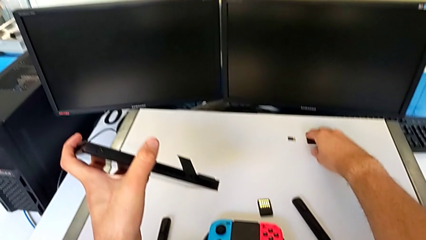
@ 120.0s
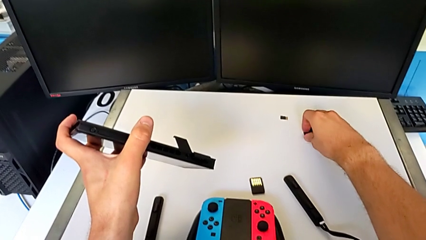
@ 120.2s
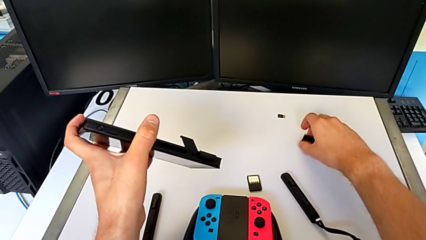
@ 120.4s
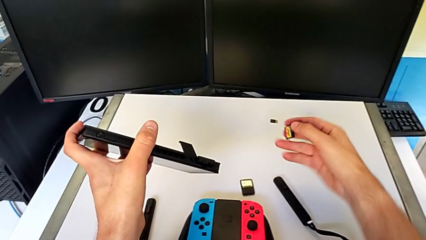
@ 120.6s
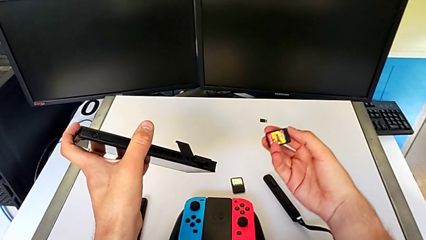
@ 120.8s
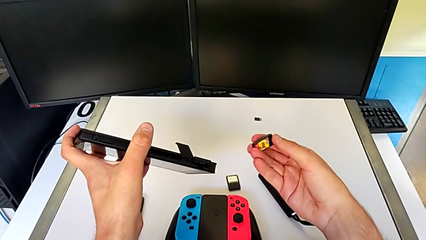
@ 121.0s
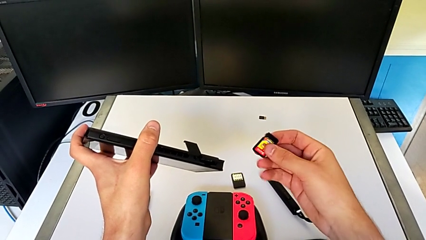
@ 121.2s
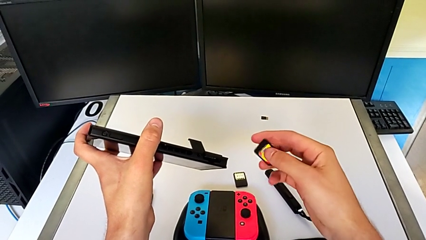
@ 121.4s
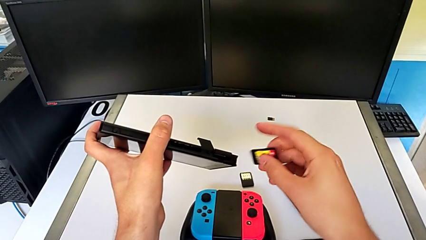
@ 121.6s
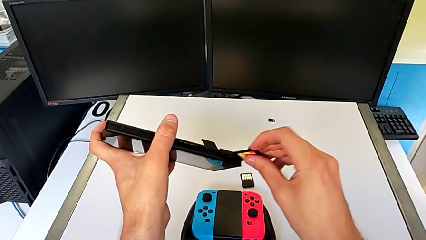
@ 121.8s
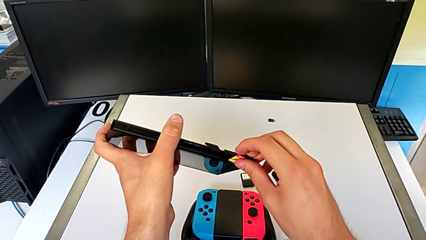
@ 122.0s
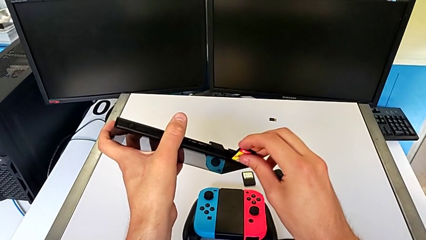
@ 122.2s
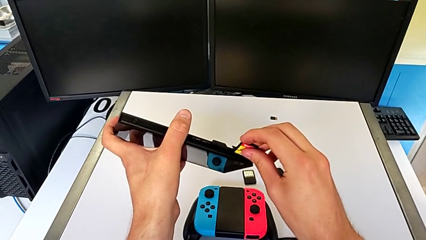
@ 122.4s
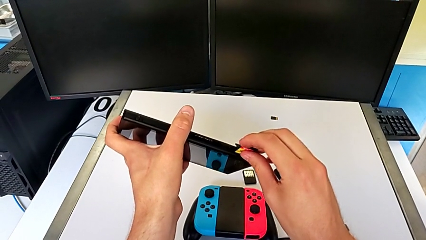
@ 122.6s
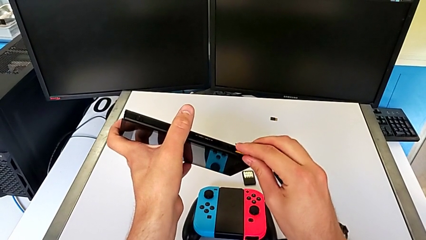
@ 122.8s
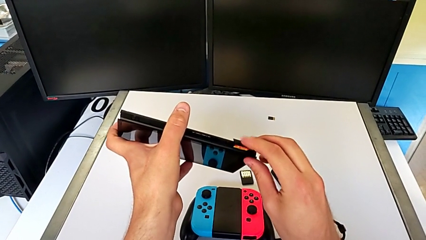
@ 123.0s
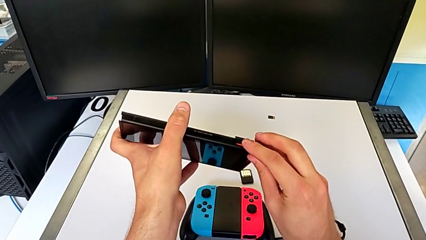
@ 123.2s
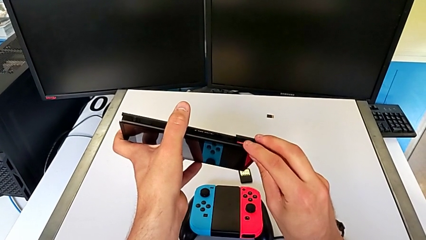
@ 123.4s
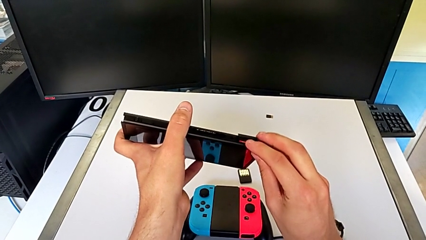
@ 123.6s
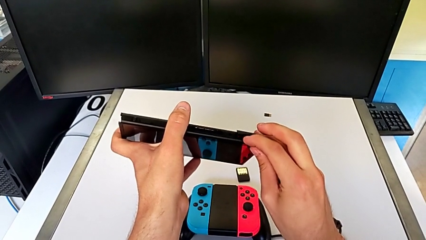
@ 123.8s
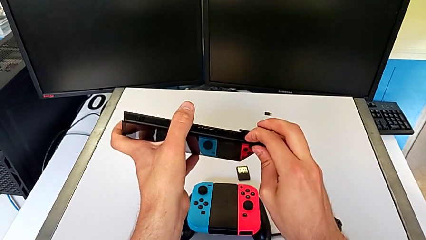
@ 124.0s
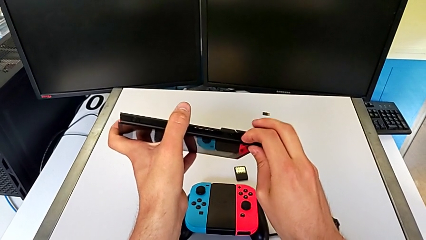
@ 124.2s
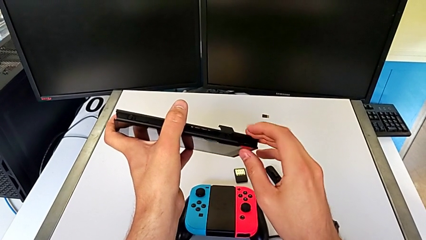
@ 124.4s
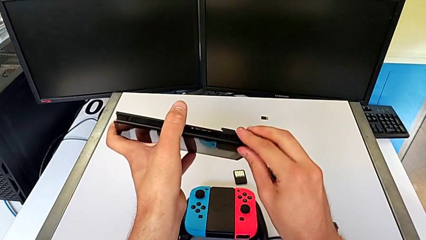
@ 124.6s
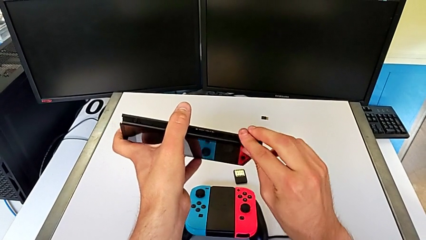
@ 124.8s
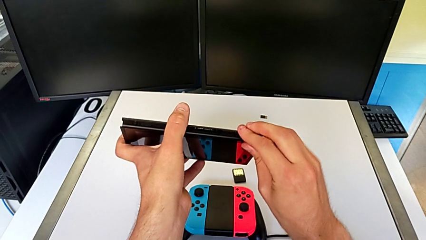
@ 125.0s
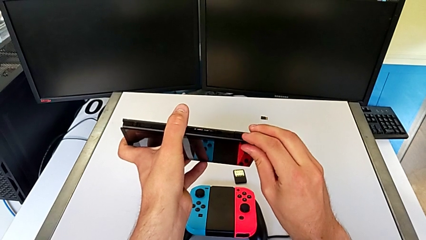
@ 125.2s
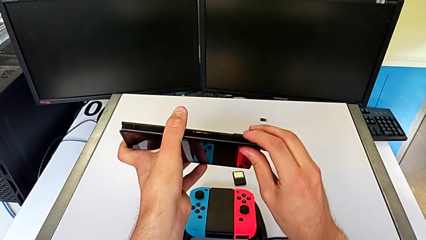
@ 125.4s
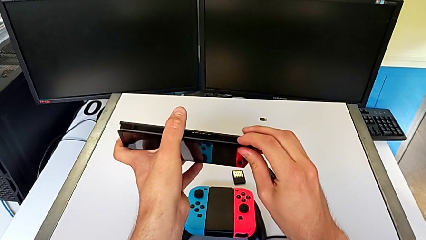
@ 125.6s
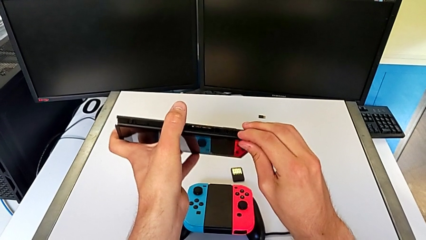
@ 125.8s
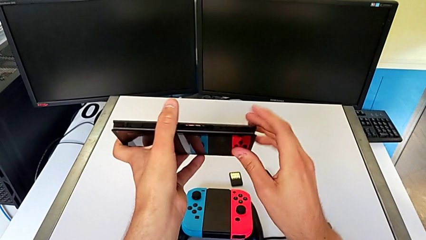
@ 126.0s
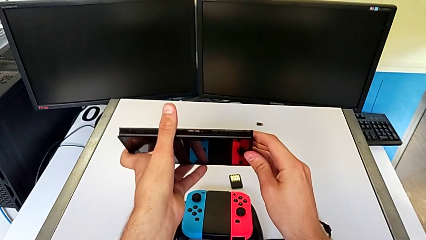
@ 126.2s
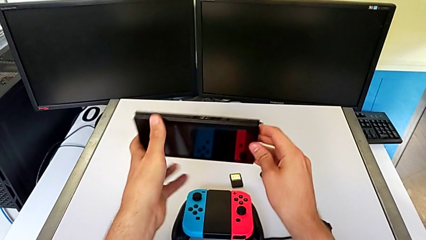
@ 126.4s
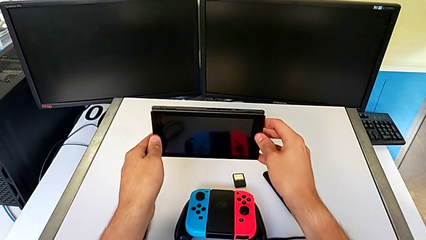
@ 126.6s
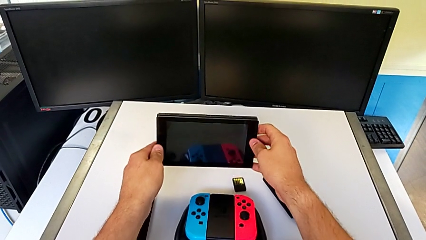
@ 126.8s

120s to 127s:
The camera wearer is exchanging a game card. They lift the new game card, insert it, press it and begin to close the game slot.

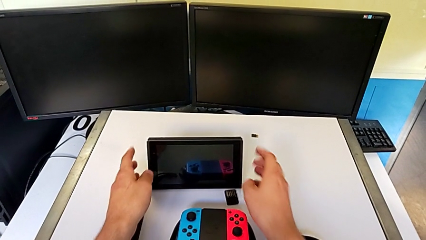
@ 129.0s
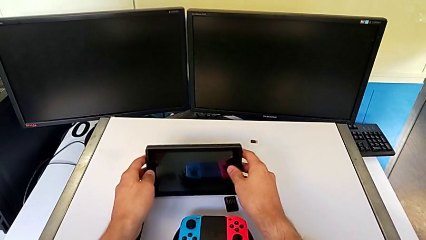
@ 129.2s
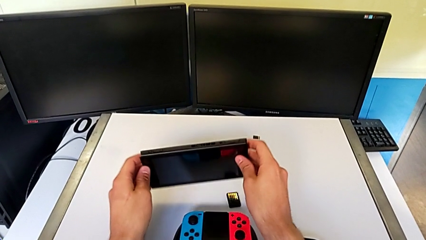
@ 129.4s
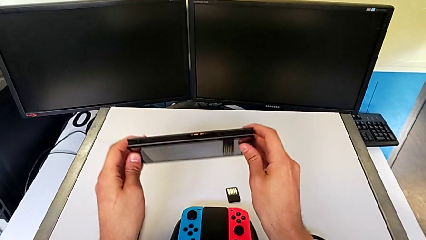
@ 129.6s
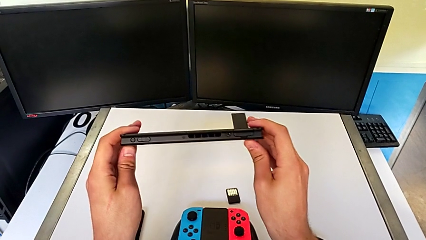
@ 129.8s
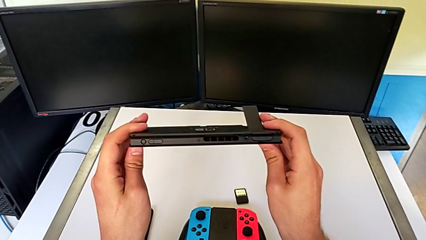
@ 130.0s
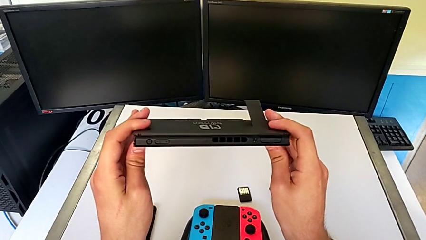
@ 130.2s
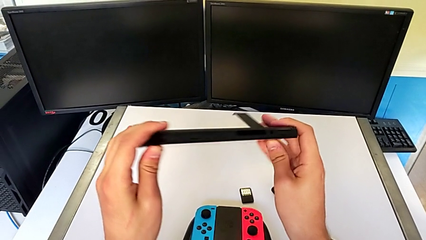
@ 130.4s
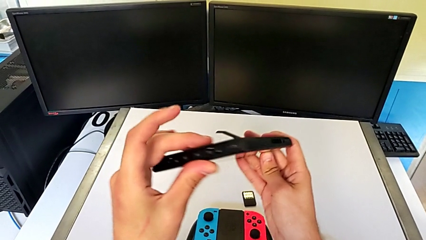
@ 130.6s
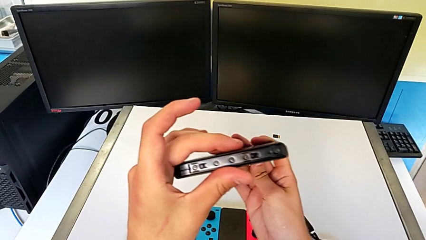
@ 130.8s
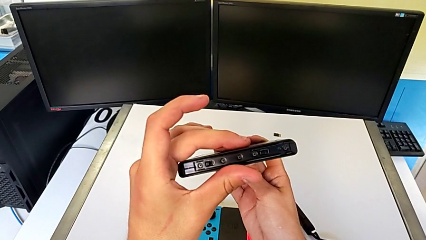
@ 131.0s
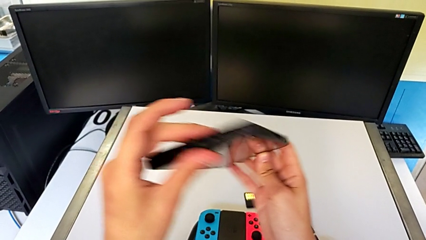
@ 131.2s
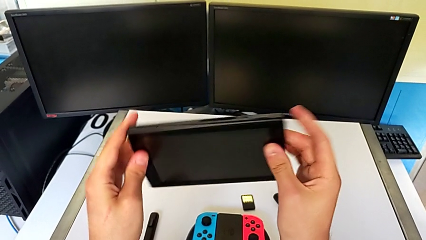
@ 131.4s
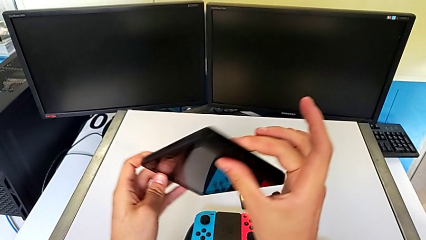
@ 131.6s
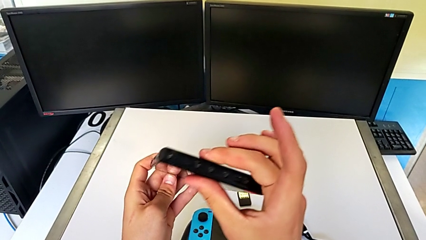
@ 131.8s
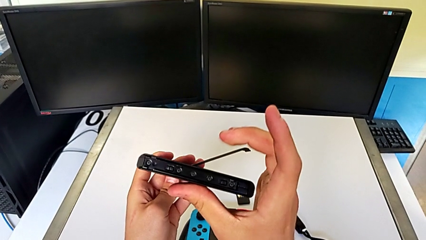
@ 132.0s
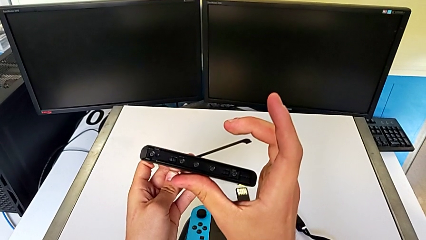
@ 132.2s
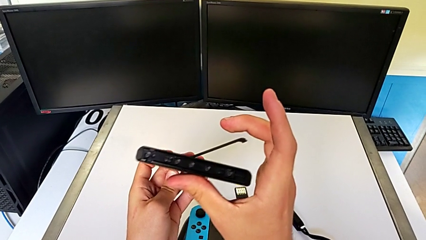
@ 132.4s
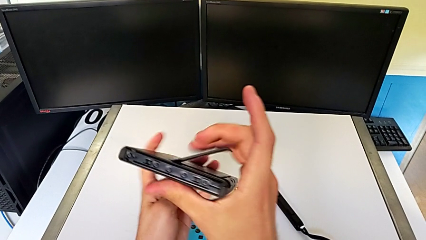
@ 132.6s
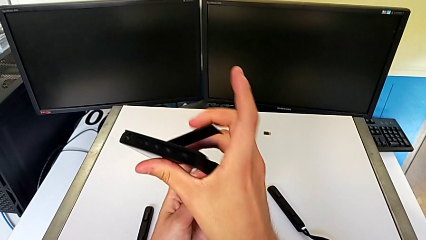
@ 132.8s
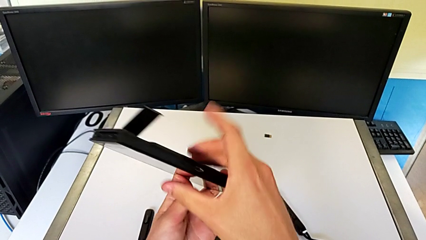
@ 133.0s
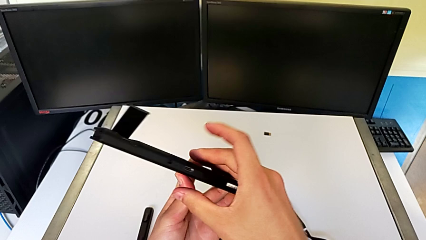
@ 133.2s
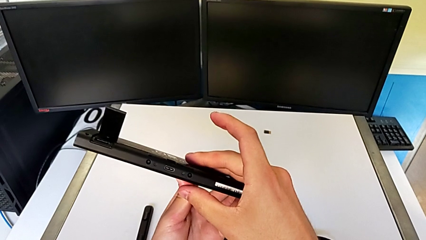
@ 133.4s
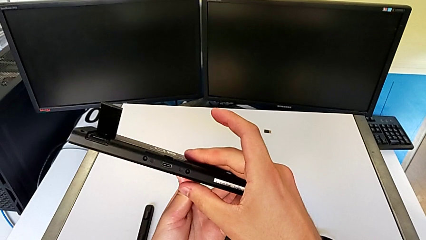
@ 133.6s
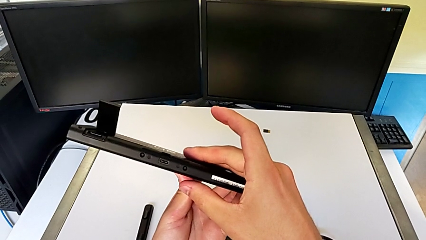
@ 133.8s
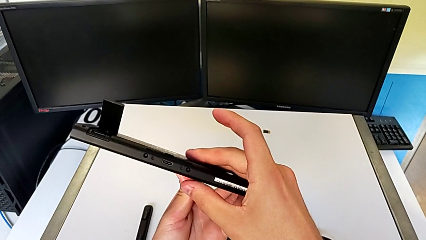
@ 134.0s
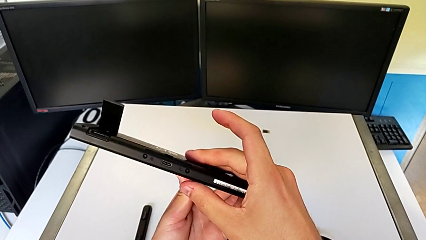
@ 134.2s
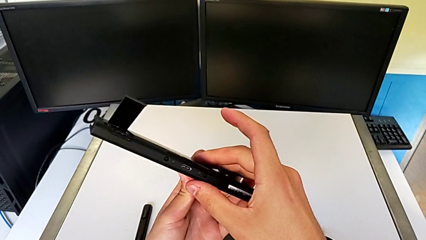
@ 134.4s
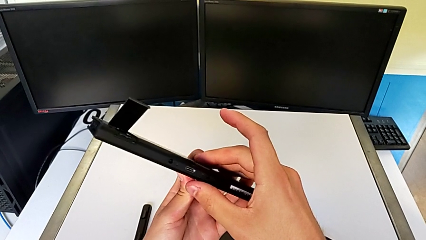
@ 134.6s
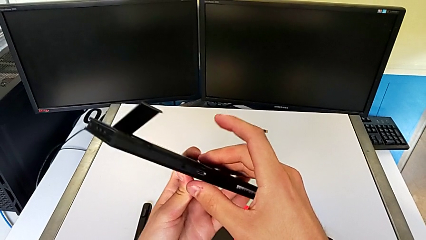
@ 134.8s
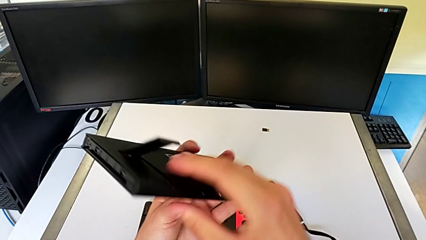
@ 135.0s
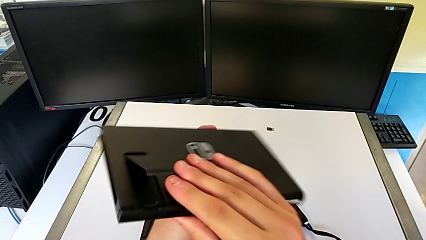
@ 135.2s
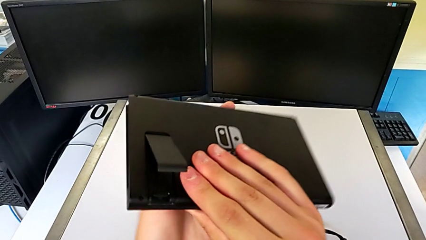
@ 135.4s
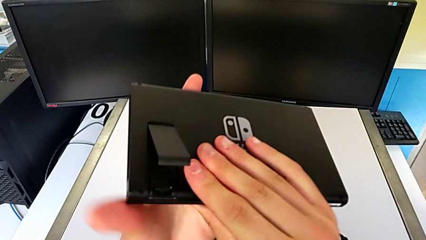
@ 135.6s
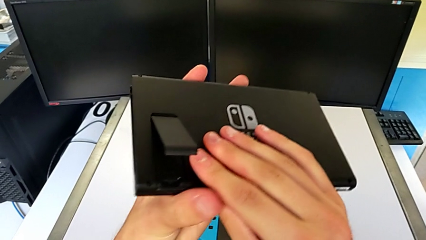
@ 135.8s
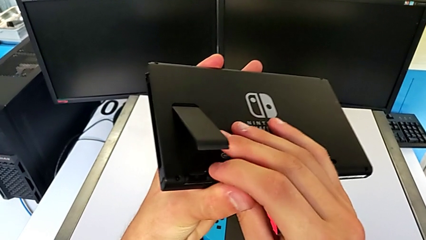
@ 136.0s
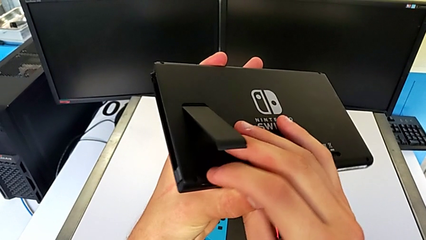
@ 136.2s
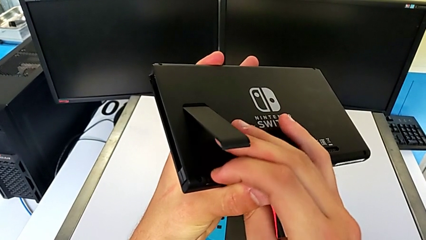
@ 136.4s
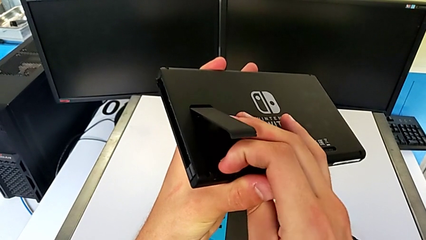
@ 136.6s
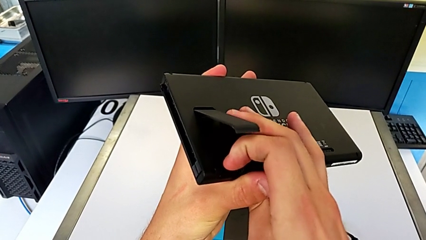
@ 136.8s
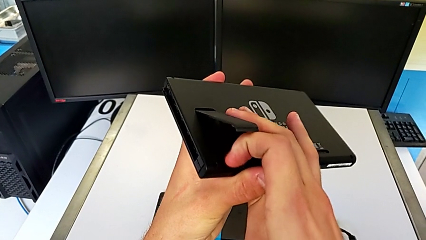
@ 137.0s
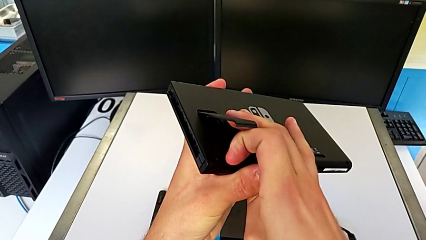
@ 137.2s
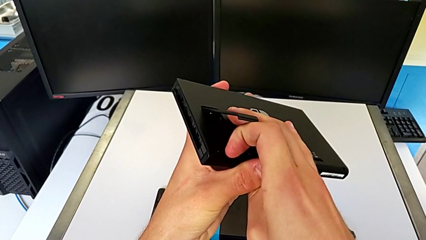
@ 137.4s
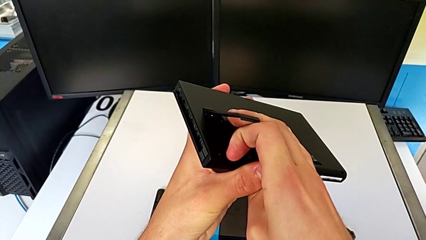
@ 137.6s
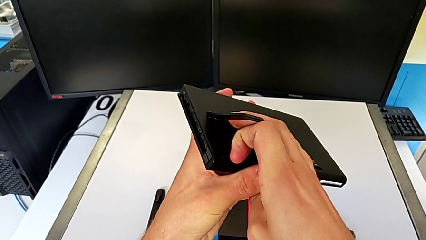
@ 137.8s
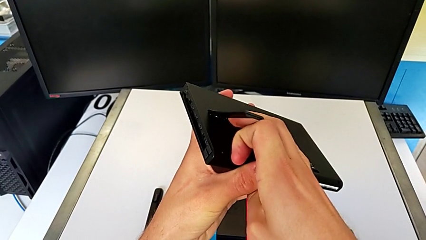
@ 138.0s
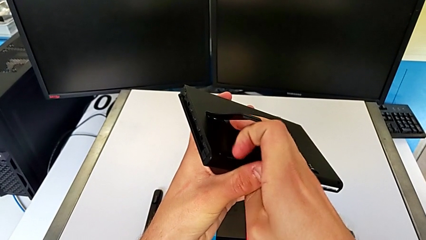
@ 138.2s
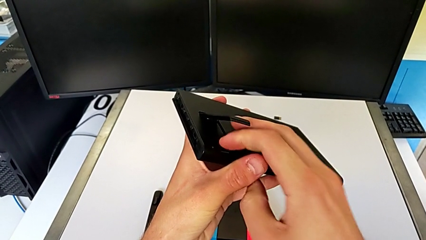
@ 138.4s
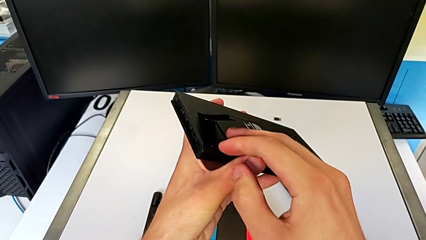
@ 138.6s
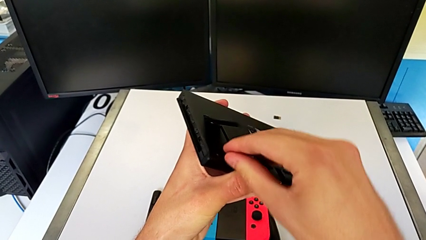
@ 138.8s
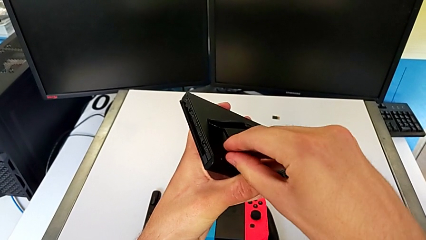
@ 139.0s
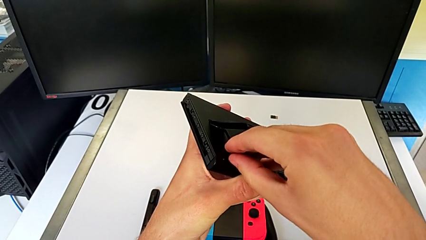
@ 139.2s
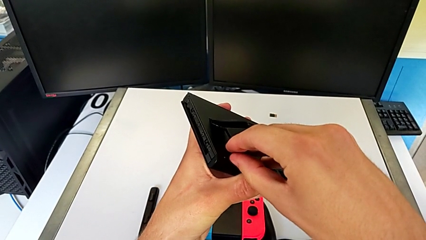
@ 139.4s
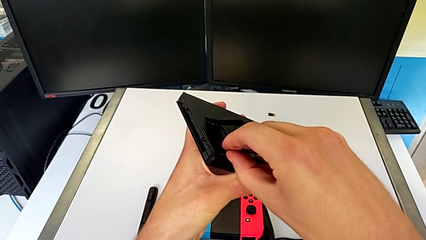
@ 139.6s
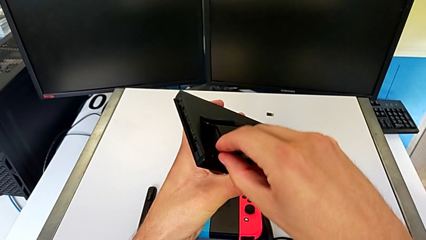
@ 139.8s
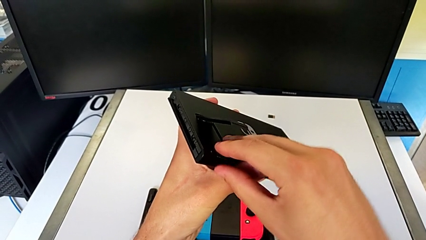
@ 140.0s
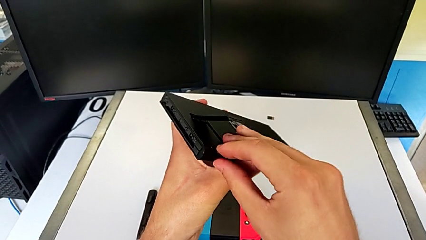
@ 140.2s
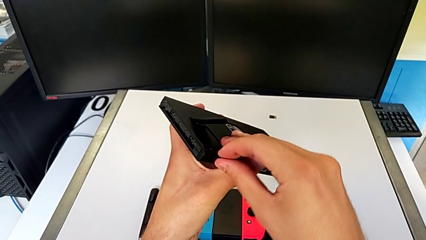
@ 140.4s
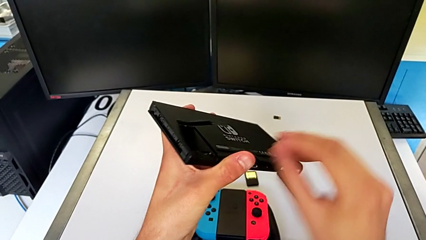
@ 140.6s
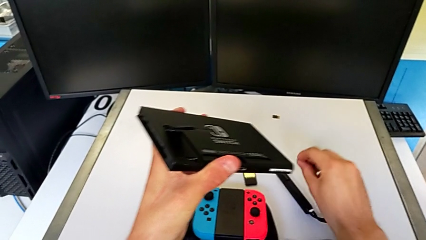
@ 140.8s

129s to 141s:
The camera wearer is exchanging an SD card. They lift the Nintendo Switch, inspect it, pull the SD card, press it and place it.
